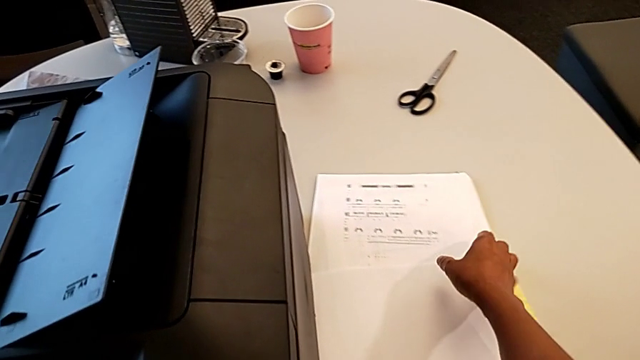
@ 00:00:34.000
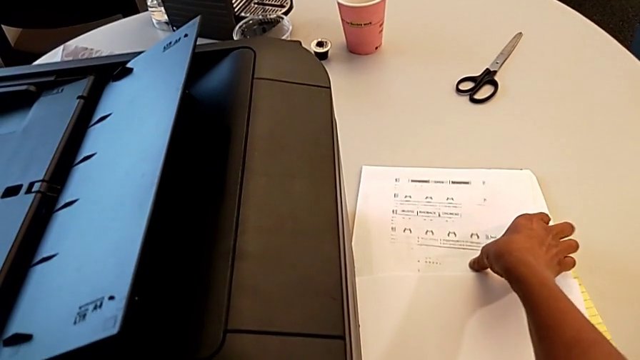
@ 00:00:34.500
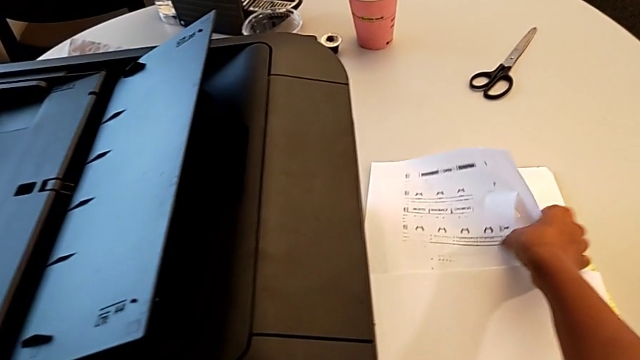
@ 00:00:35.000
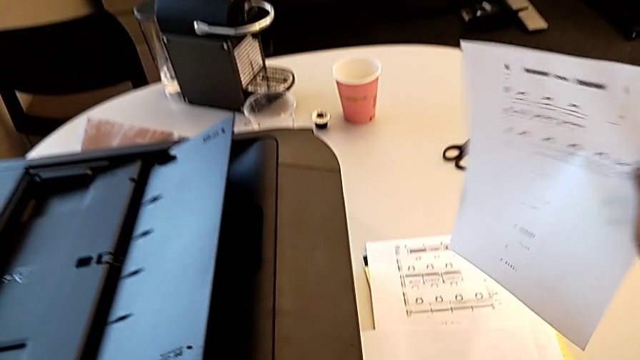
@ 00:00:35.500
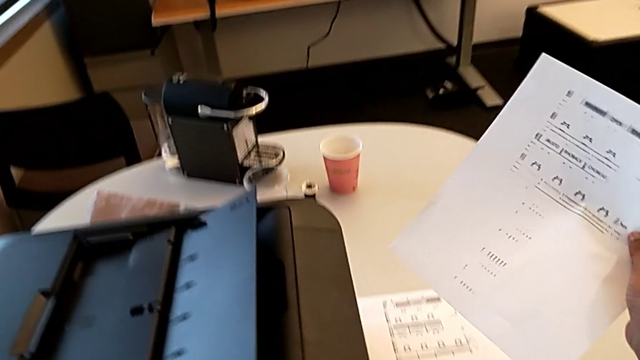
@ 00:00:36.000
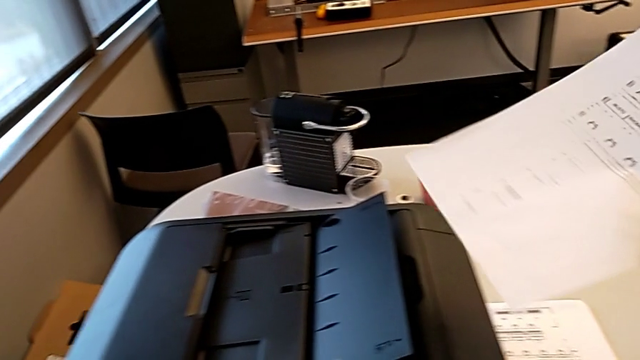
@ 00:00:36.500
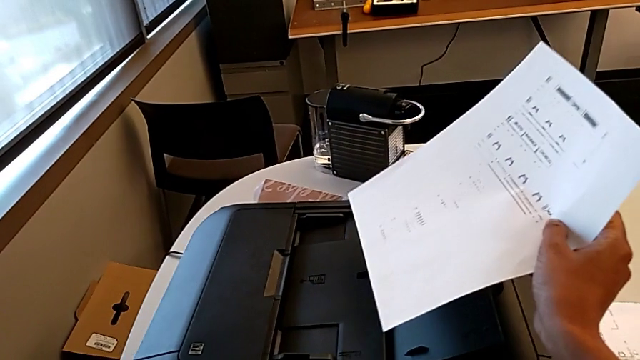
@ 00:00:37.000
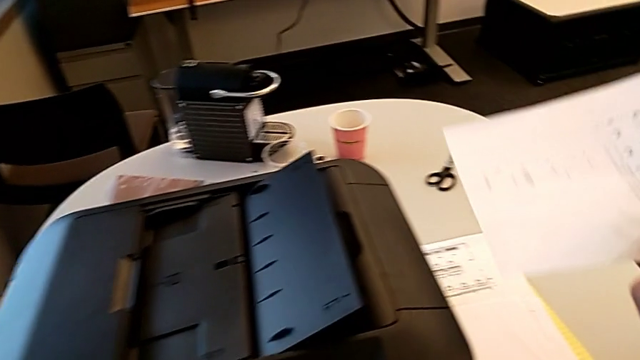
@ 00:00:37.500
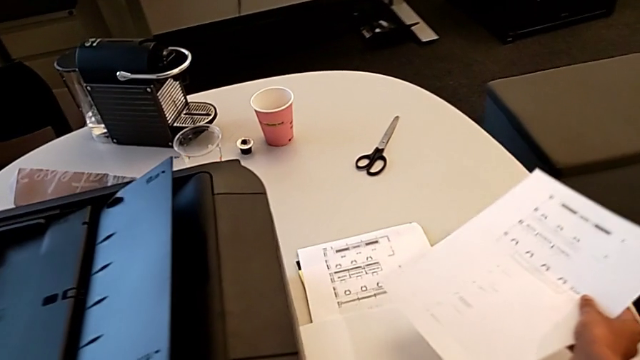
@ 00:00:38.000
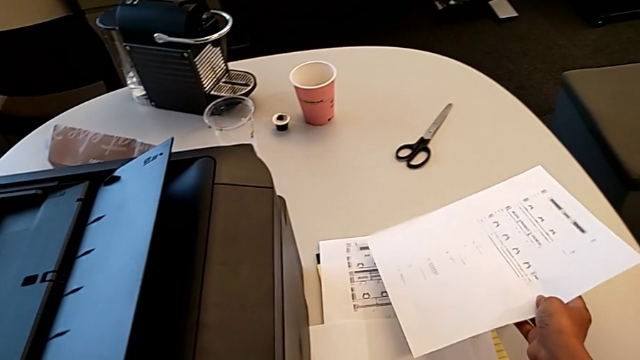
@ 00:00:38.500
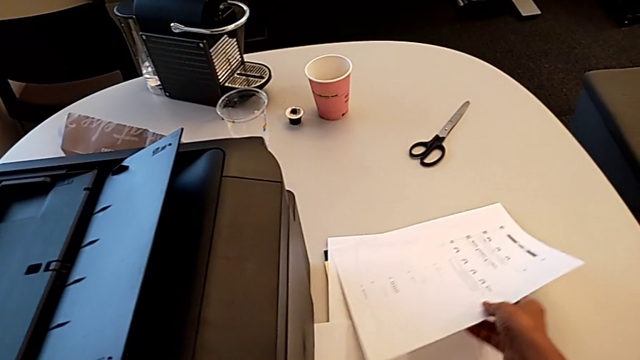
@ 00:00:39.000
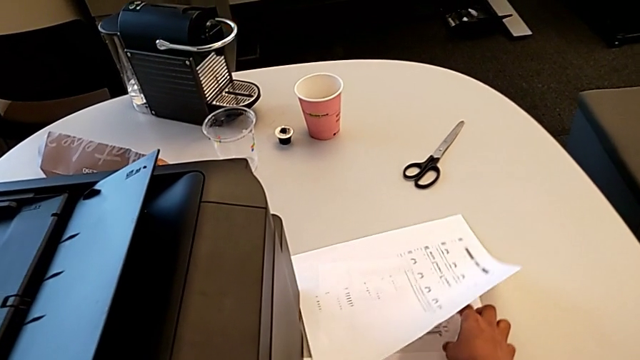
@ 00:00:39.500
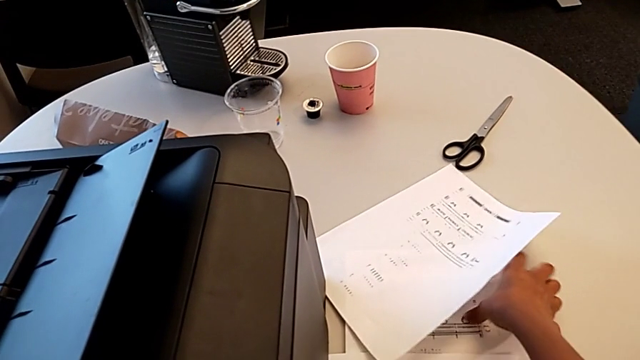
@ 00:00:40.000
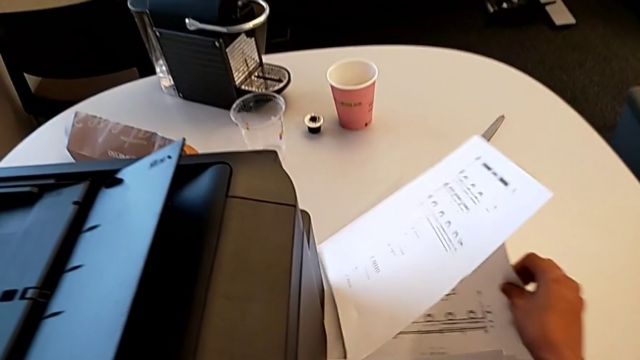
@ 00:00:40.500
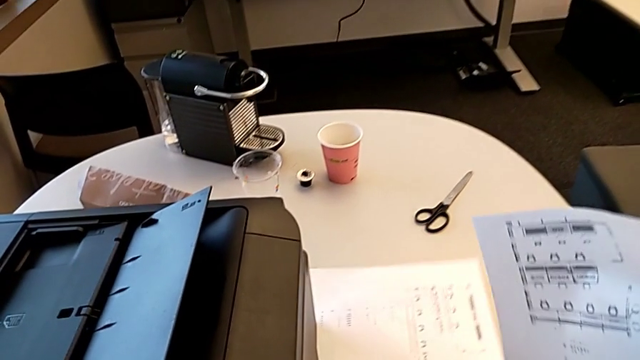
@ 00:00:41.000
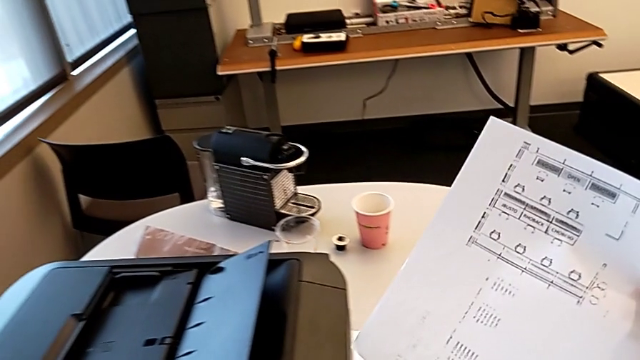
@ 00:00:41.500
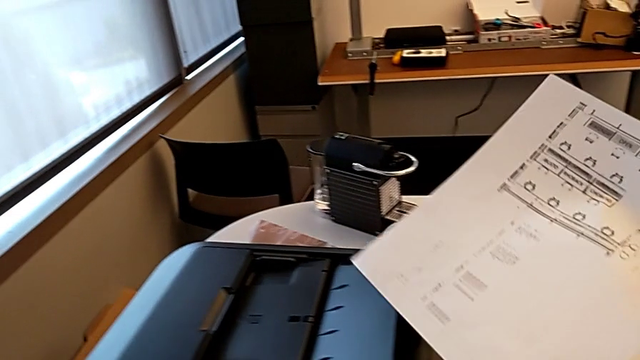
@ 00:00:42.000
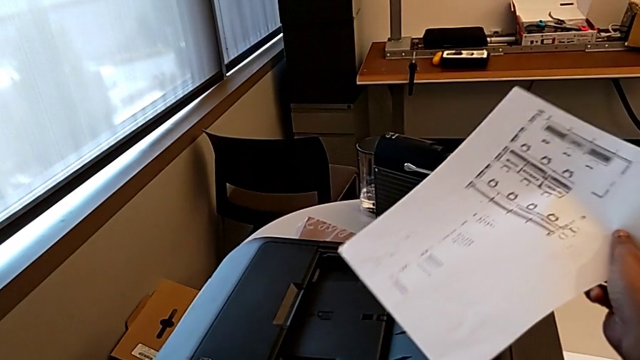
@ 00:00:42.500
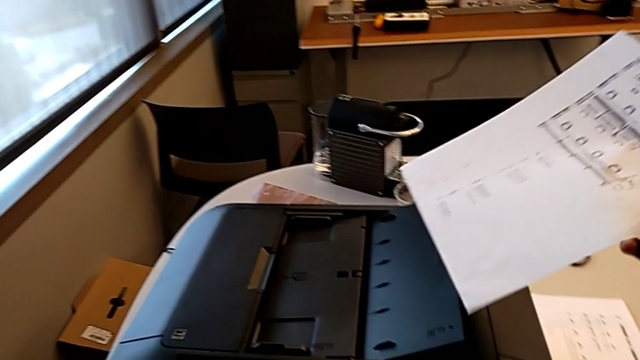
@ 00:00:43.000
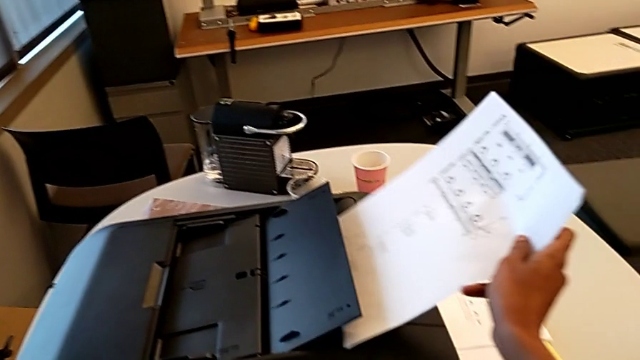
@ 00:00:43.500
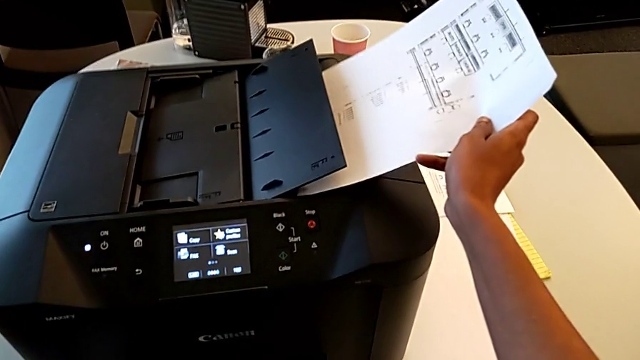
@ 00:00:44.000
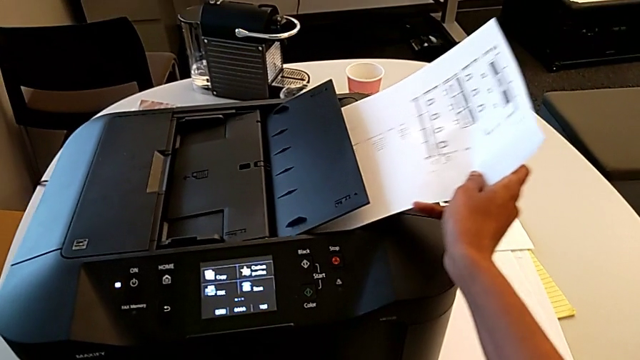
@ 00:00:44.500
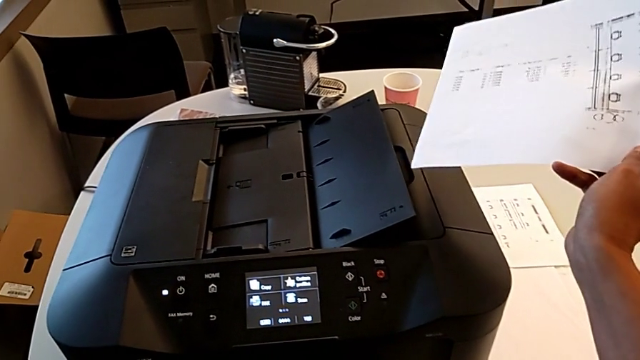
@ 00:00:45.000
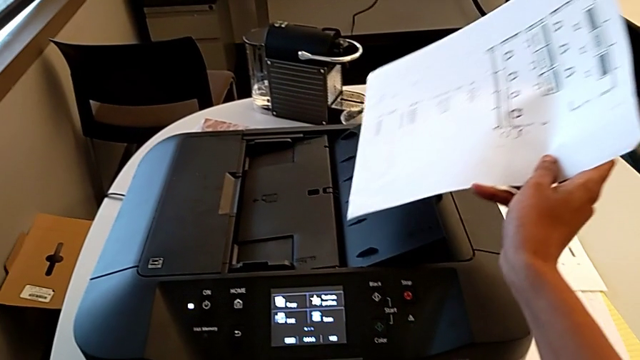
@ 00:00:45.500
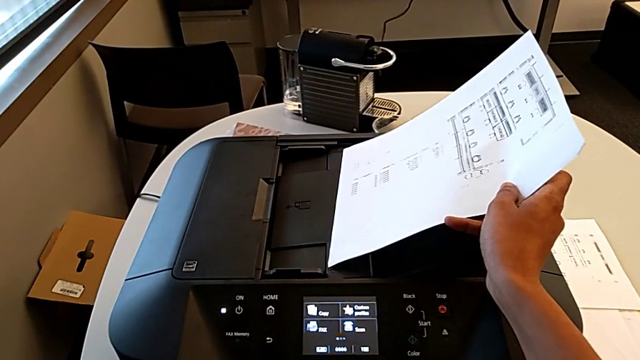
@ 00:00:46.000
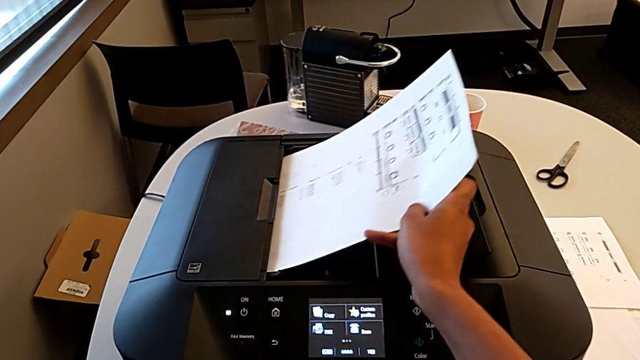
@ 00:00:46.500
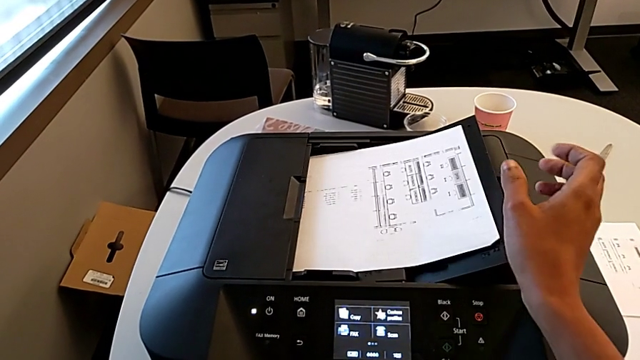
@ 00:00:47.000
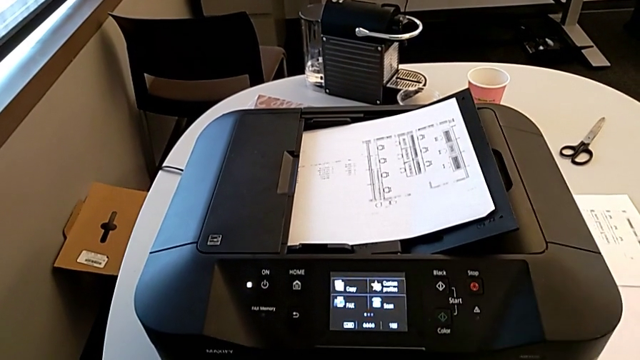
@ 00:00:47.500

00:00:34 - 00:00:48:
The camera wearer loads the paper in order to copy it. They wrongly grab the first paper stack, grabbing the wrong paper, lift it, place it, grab the second paper stack, wrongly insert it, inserting the test page wrongly, withdraw it and insert it.

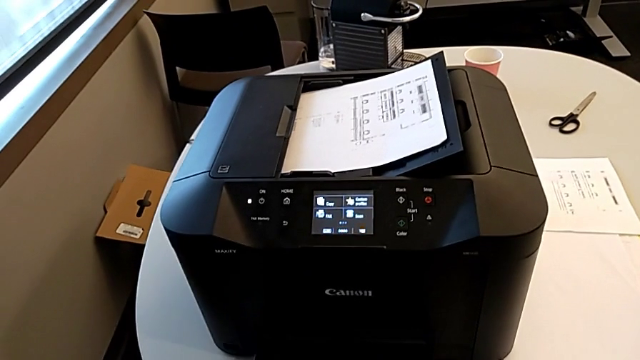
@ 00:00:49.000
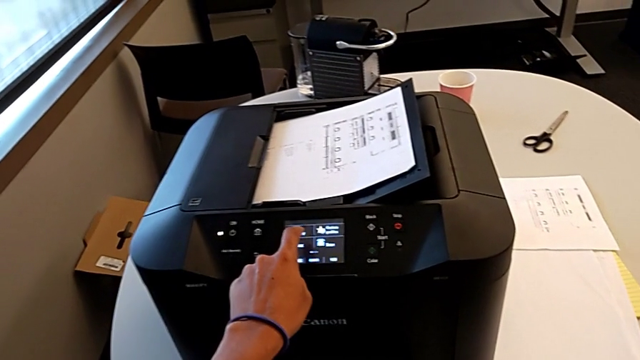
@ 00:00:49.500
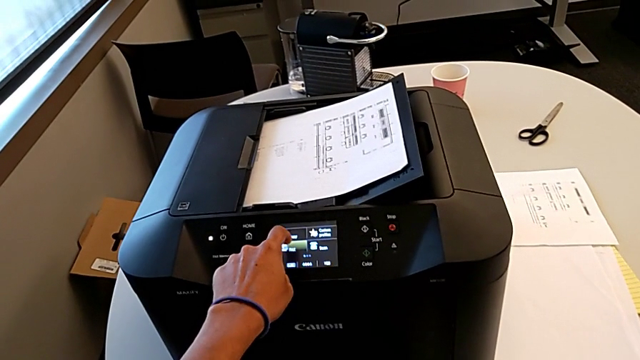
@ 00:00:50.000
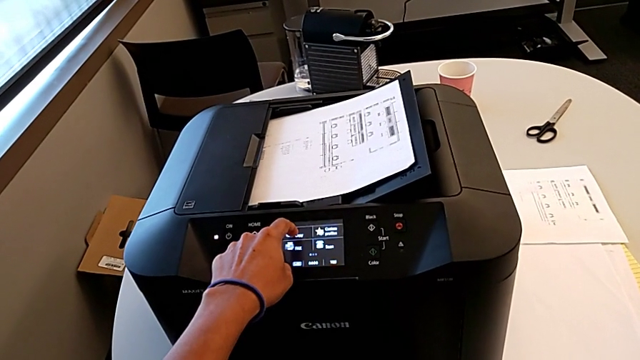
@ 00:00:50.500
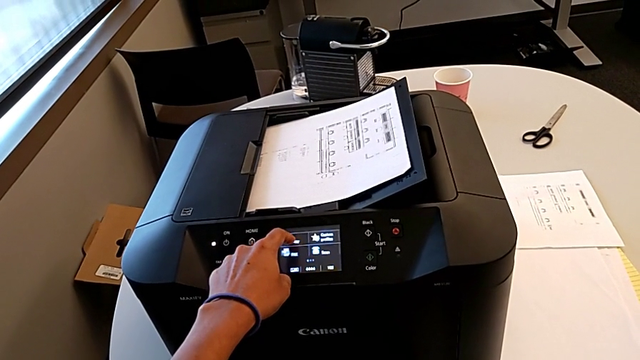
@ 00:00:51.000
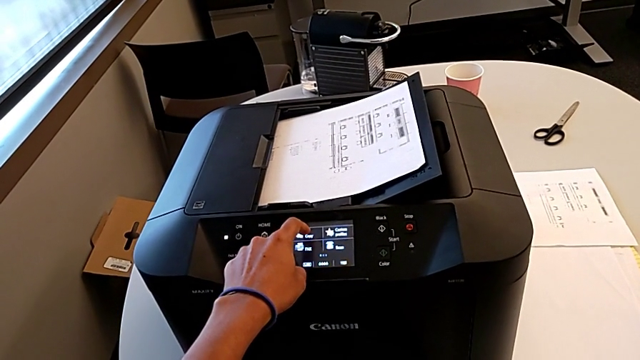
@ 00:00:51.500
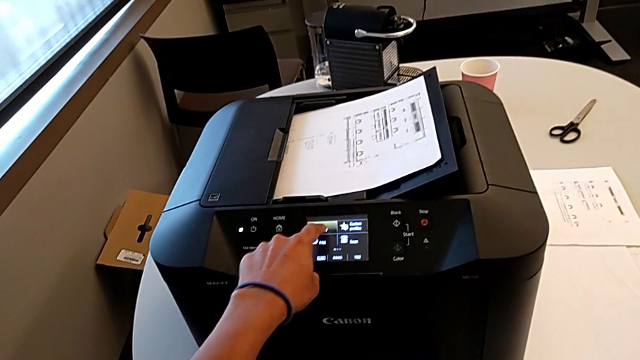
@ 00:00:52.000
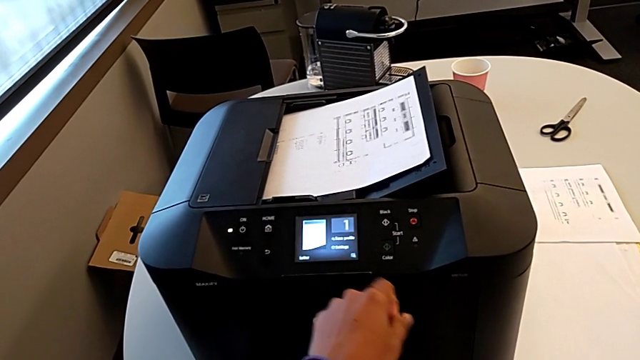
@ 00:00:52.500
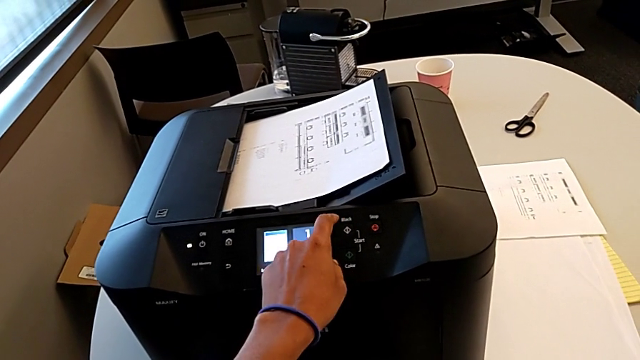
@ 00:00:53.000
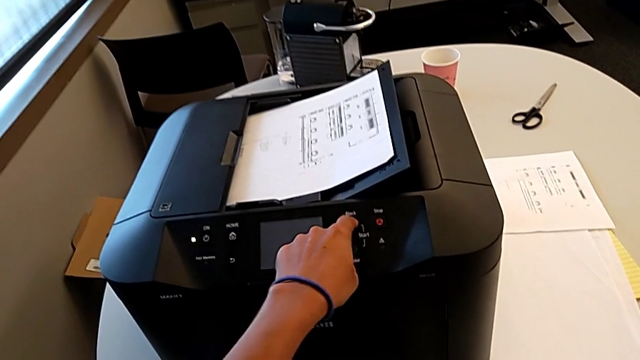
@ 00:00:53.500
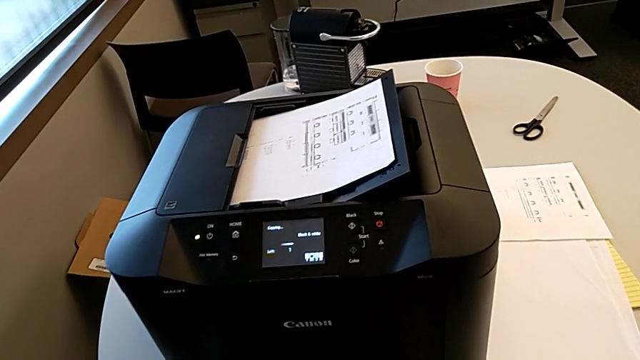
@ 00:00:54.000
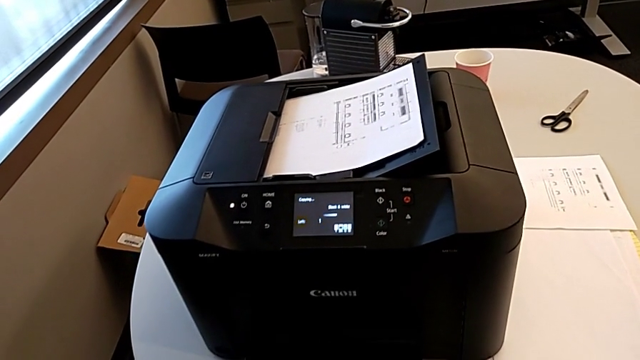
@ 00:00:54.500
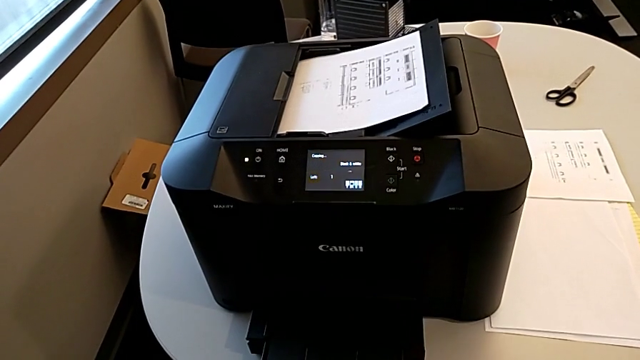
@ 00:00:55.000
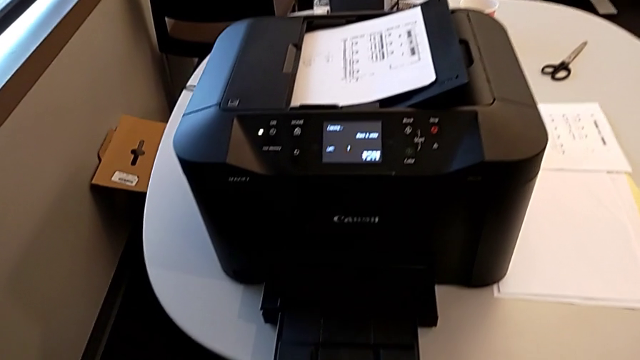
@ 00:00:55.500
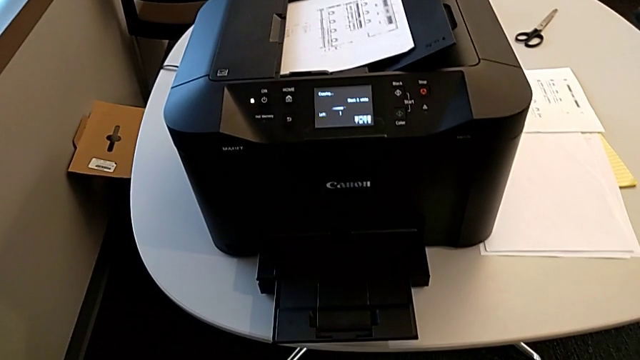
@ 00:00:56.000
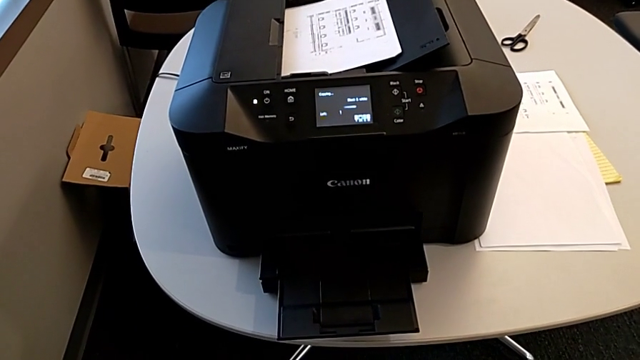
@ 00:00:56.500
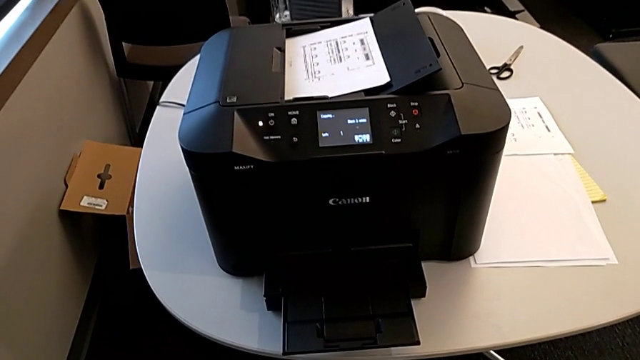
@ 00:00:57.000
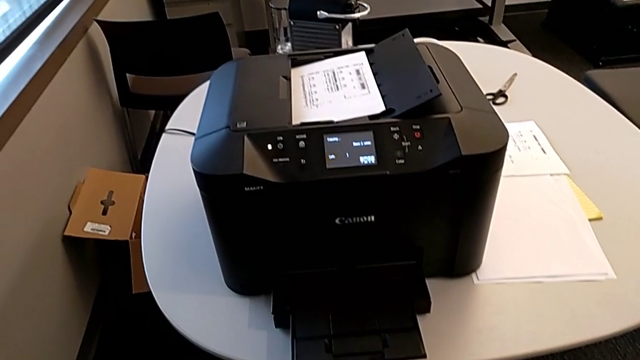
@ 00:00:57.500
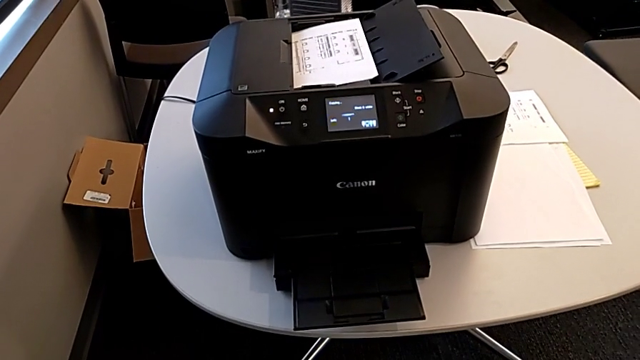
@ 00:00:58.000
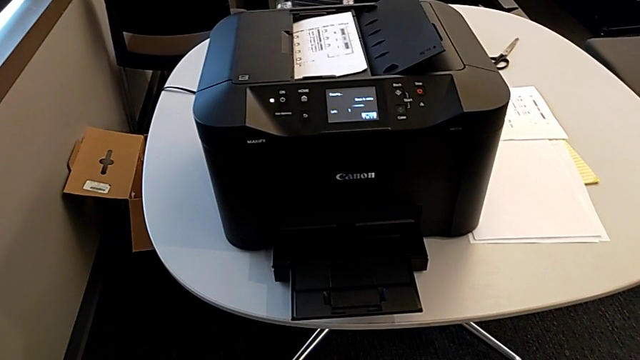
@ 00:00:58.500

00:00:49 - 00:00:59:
The camera wearer is making copies. They touch the touch screen and press the rectangular button.
